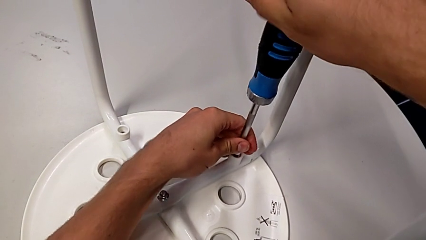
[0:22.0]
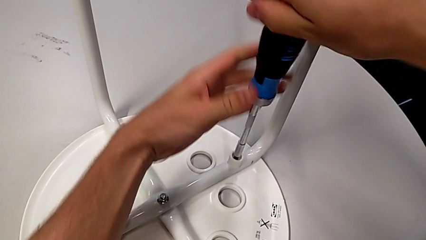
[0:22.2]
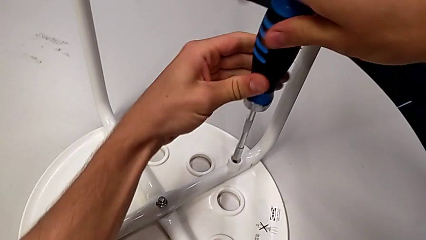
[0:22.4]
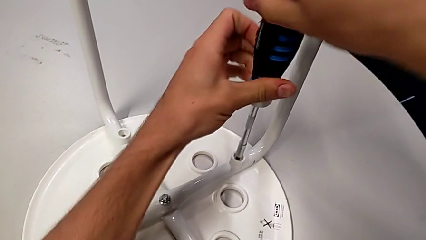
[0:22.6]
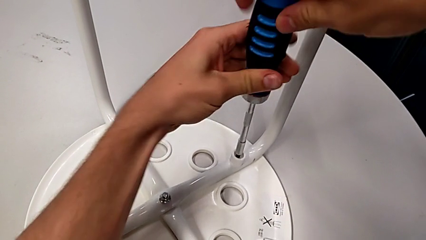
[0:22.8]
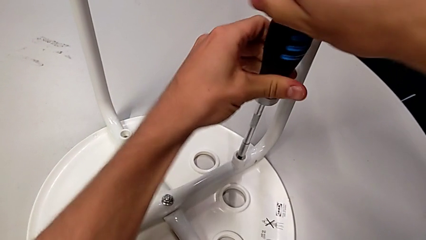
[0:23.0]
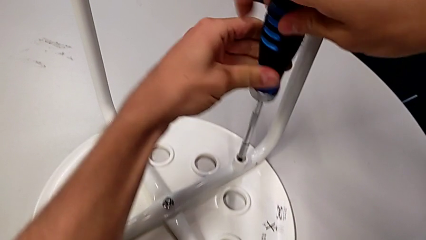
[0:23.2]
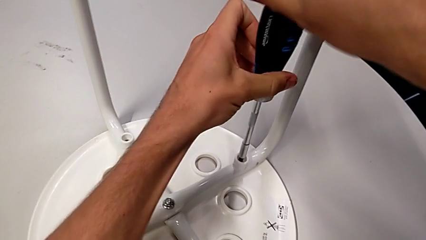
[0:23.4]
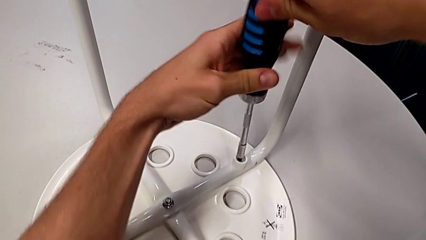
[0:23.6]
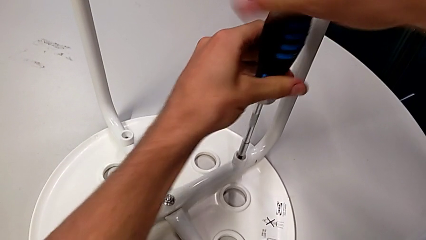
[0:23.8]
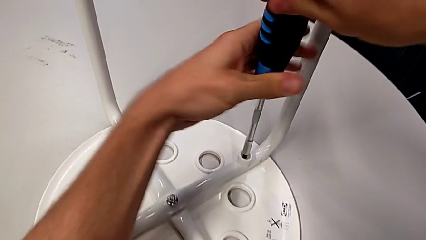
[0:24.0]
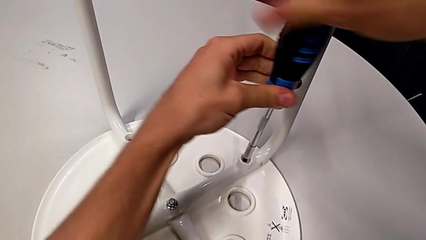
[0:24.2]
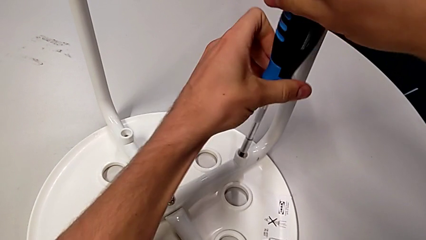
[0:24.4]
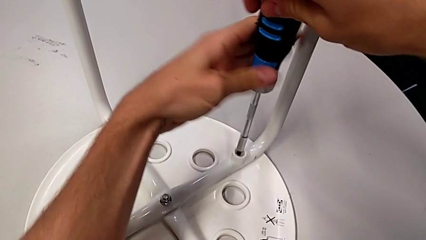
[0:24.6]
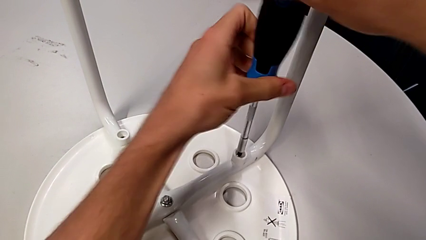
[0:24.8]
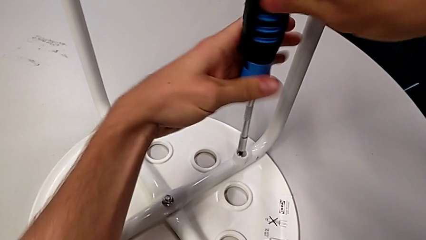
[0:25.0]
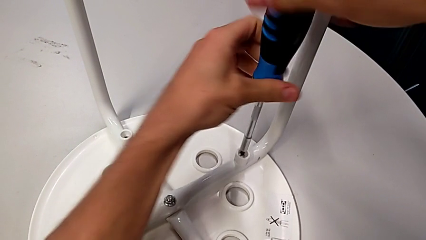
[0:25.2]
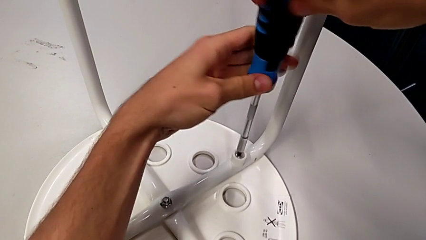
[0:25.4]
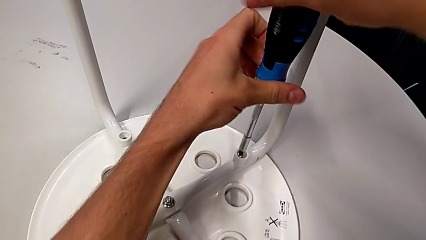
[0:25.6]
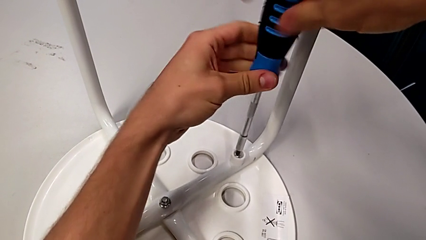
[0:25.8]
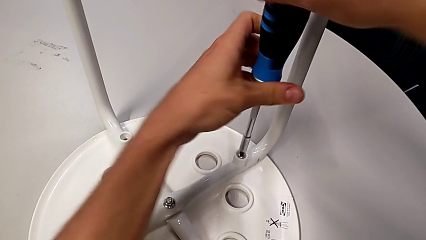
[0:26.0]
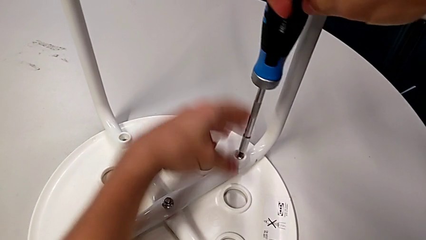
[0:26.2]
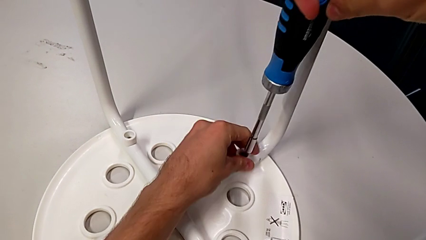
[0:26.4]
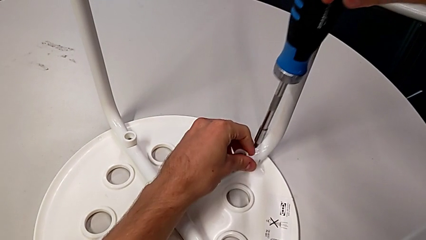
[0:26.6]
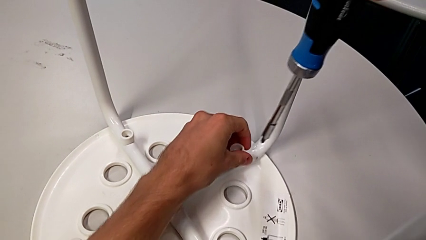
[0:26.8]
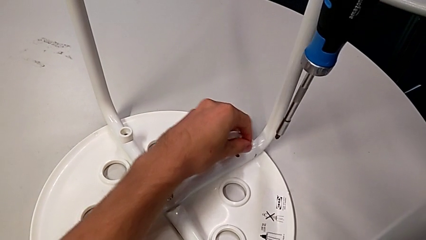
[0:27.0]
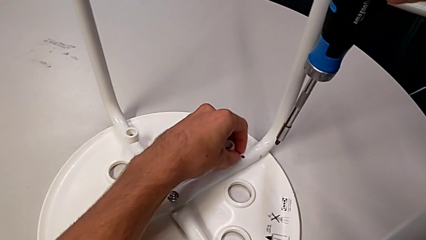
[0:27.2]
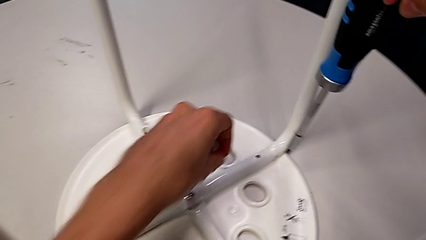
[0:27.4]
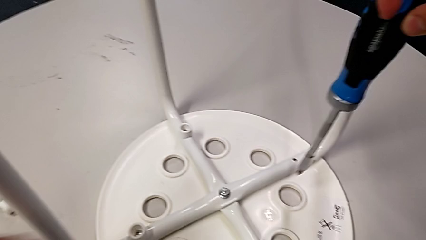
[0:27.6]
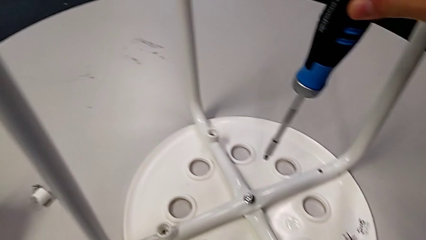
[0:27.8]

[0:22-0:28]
The camera wearer unscrews the second screw on the leg of the chair. They unscrew the second screw, grab it and place it.

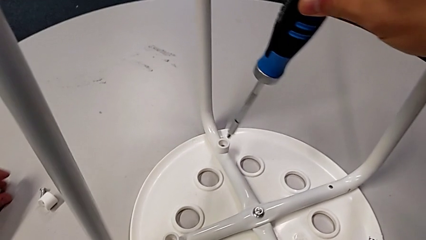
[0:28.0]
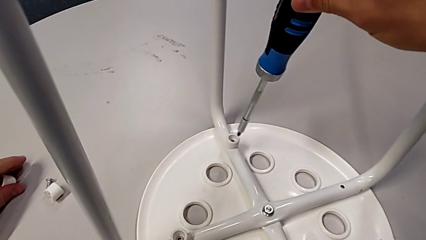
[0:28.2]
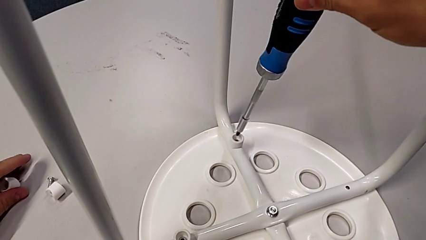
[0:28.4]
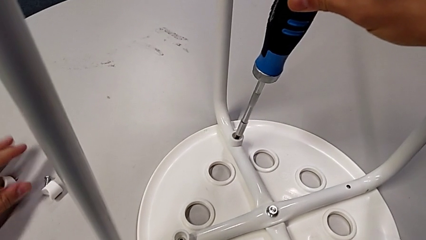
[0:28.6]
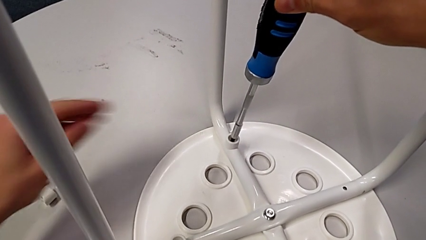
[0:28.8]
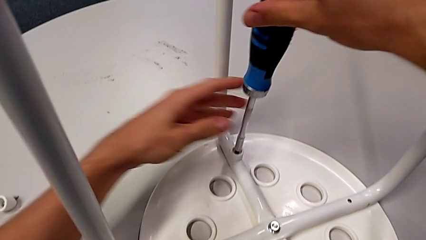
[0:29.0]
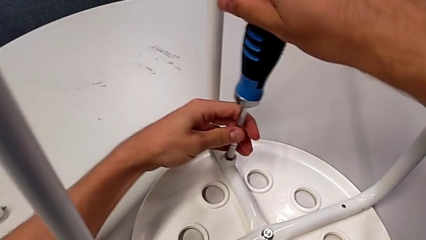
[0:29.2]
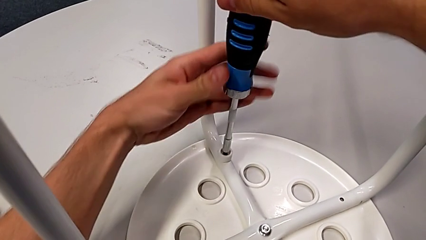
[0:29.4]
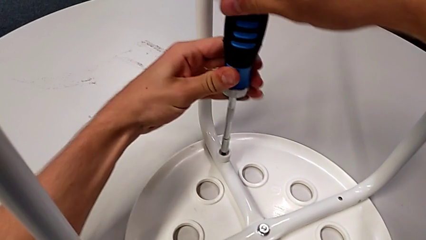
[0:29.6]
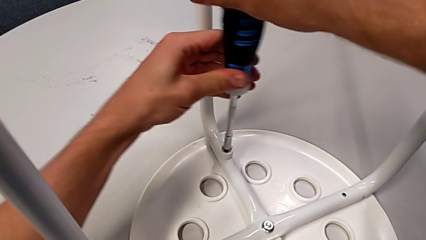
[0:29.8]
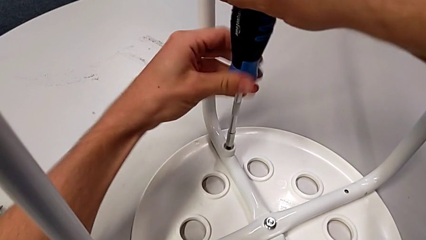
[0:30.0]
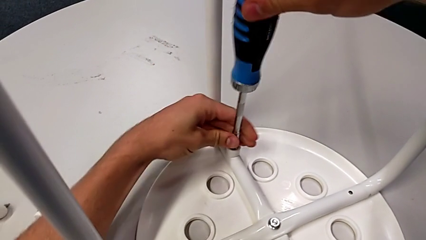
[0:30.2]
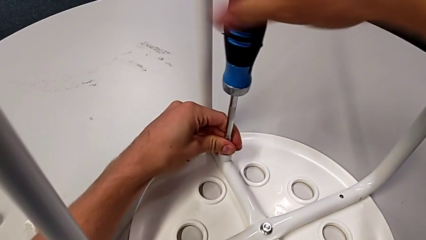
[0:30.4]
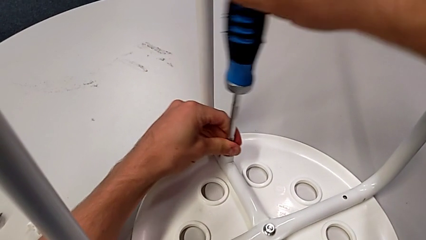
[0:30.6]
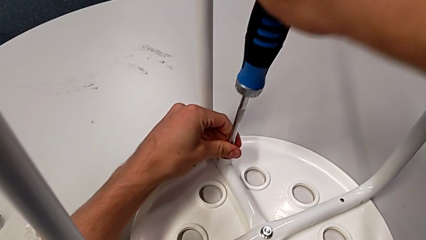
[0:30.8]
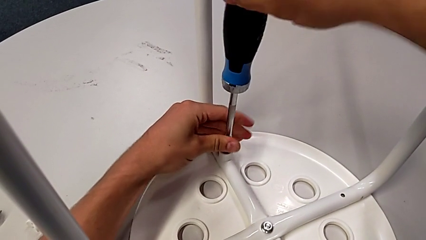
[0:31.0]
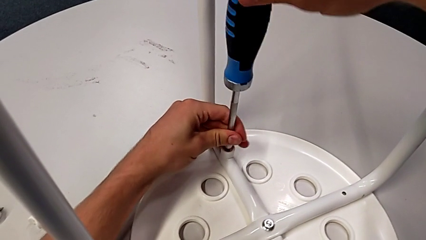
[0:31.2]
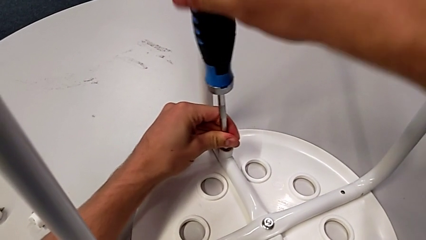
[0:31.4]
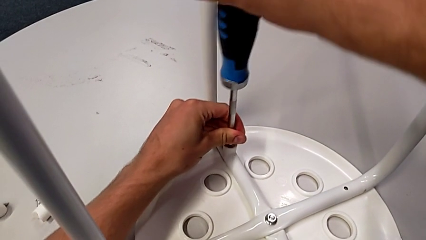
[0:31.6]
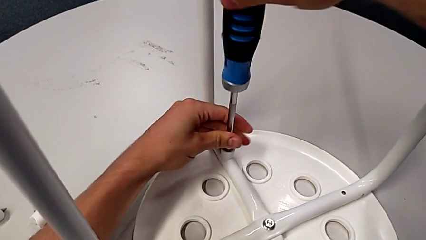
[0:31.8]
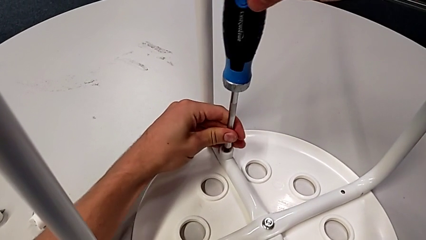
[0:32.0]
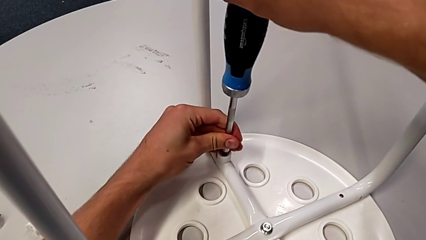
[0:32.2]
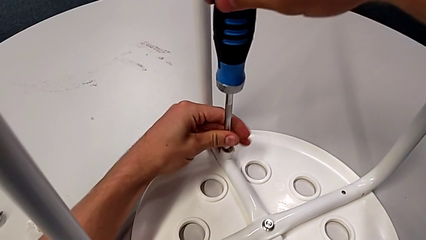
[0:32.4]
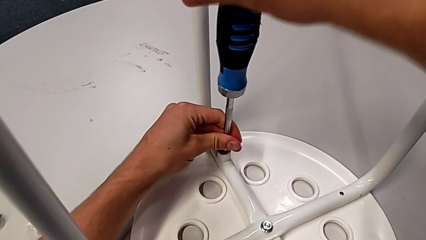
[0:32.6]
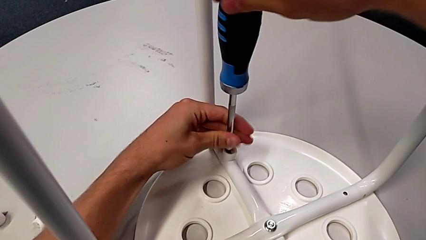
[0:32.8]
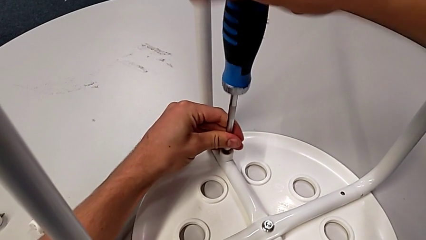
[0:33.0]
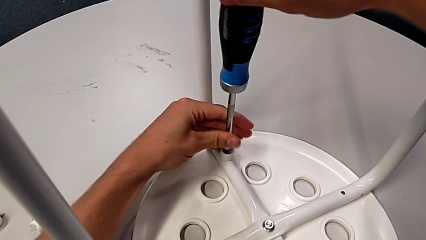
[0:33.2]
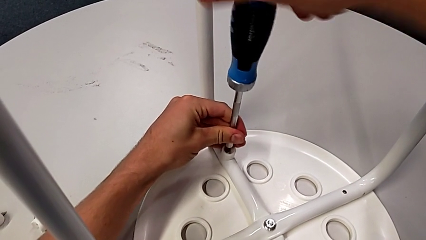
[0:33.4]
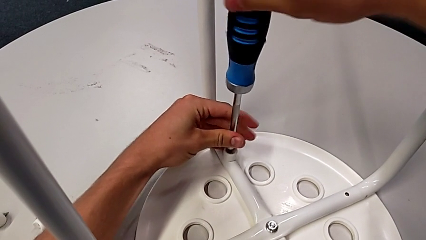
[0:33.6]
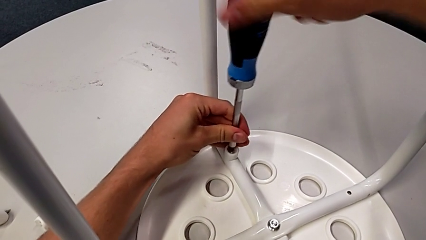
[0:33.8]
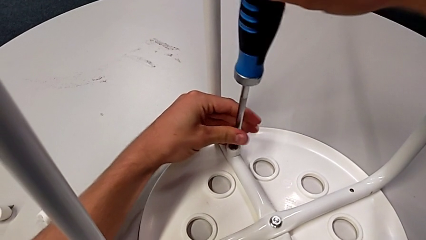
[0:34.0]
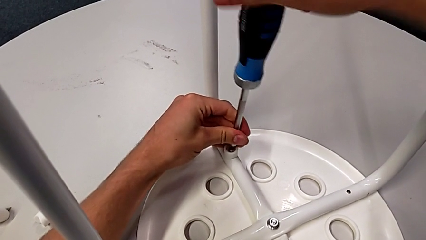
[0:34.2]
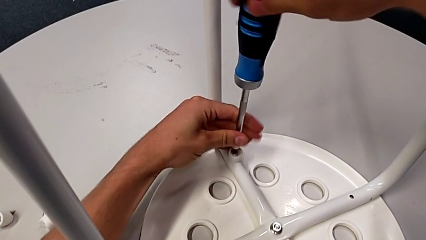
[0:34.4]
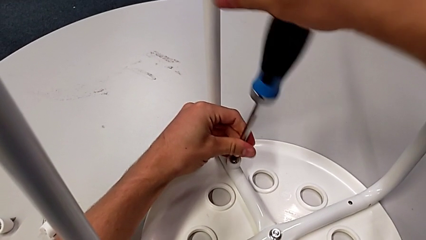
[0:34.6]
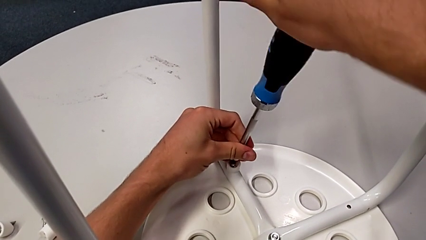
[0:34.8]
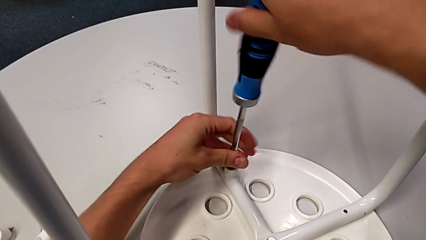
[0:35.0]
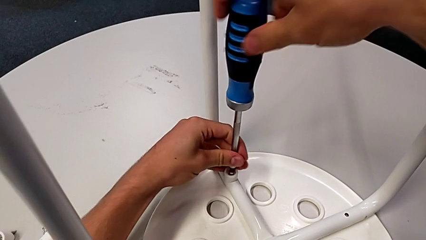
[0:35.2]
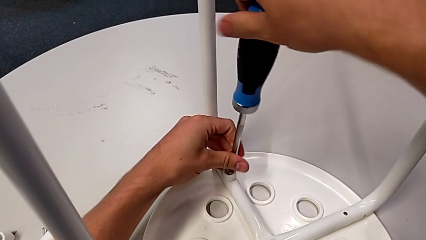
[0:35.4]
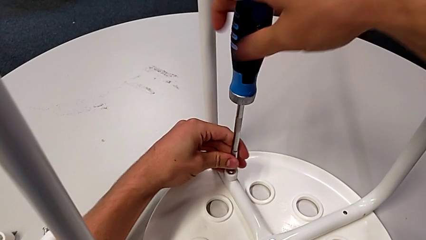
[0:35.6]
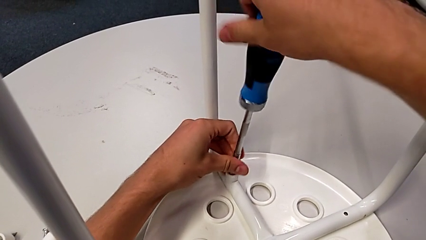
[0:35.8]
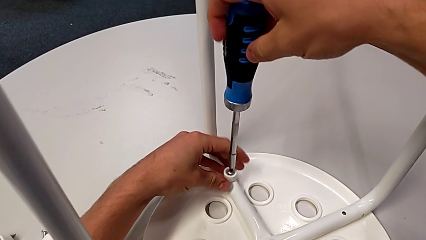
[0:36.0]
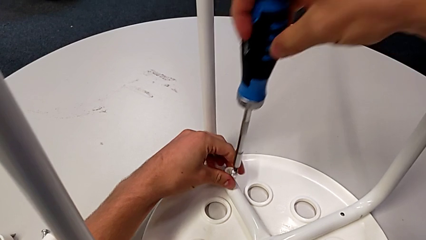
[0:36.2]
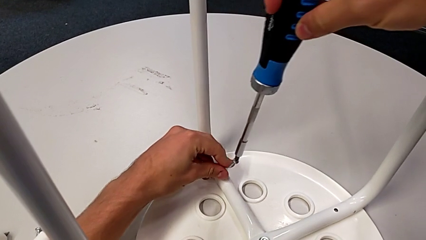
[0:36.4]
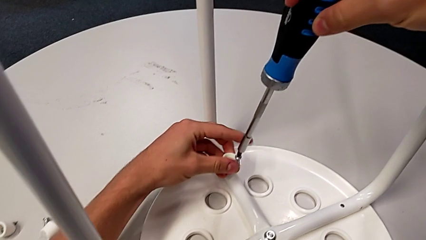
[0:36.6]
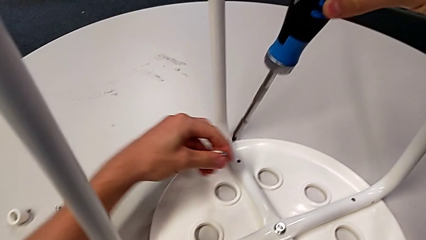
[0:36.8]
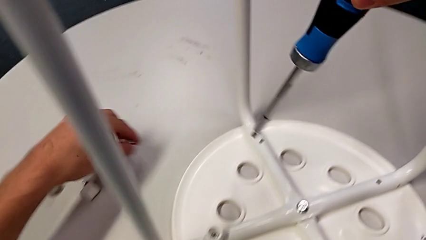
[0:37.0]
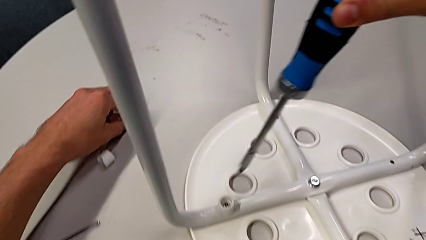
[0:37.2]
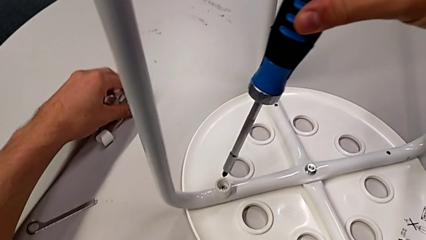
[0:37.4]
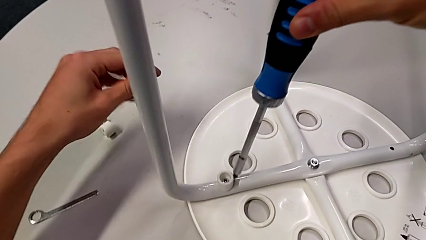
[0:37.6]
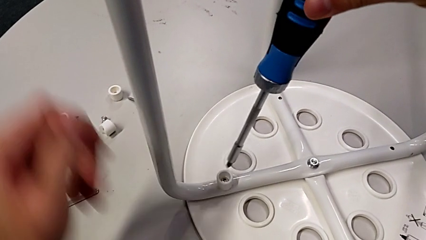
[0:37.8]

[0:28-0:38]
The camera wearer unscrews the third screw on the leg of the chair. They insert the blue screwdriver, unscrew the third screw, grab it and place it.
